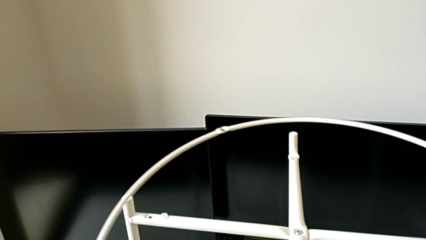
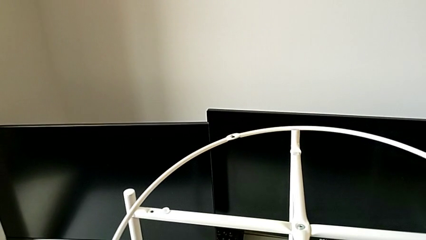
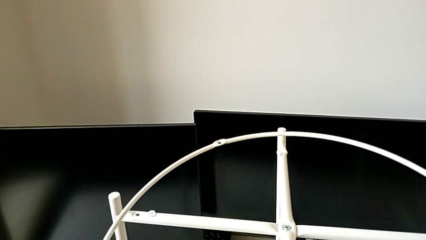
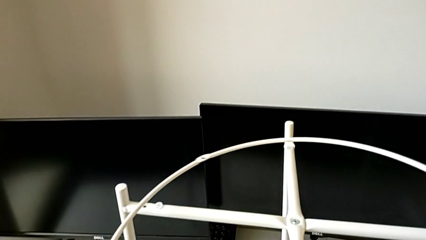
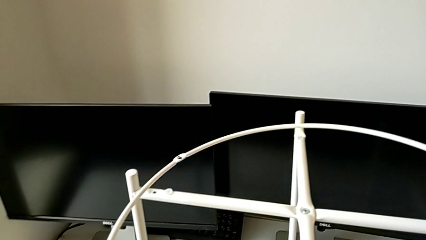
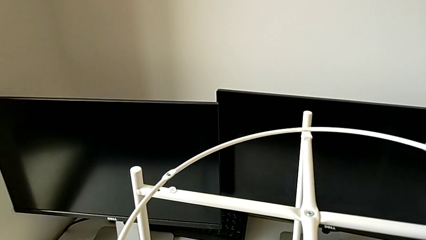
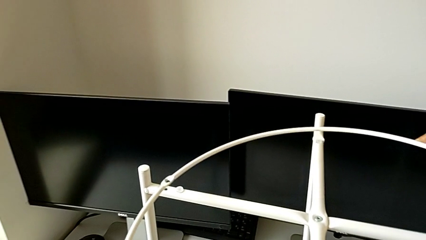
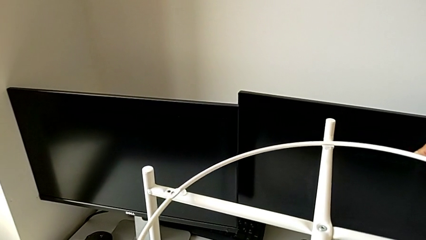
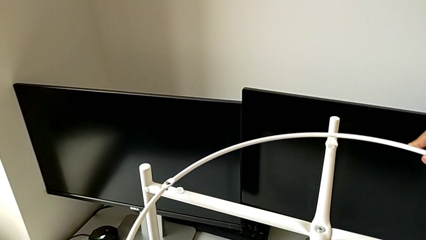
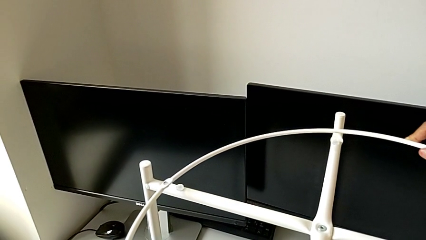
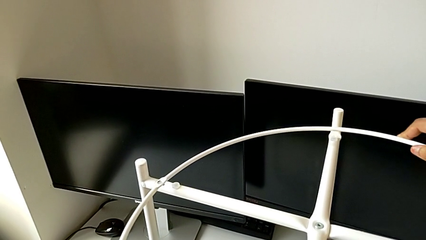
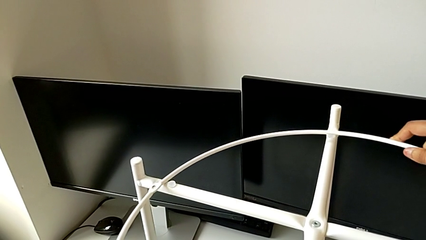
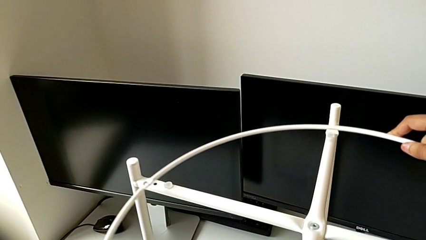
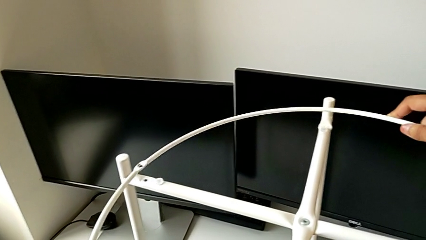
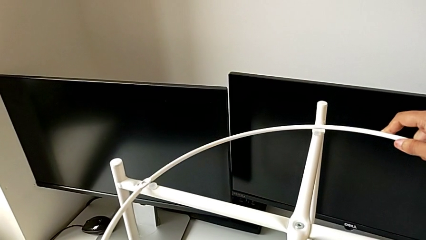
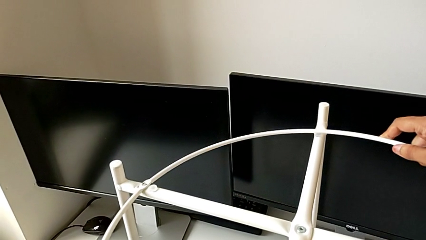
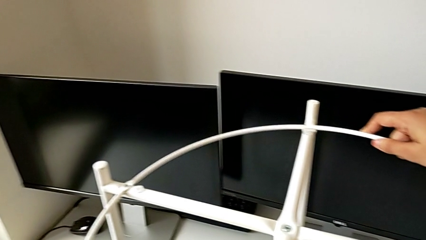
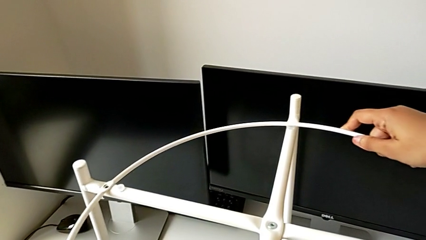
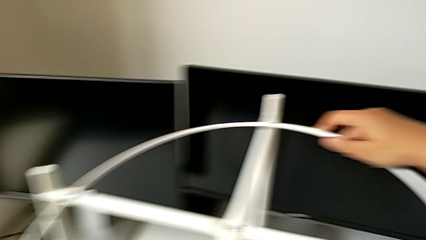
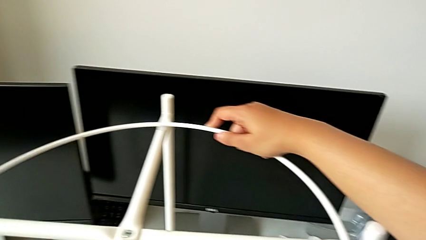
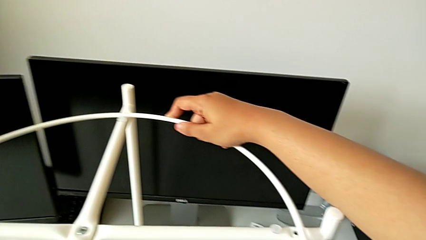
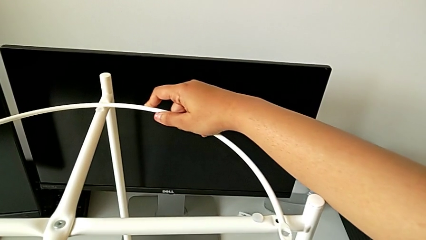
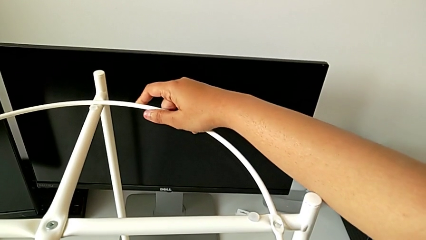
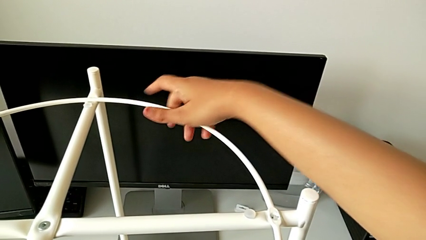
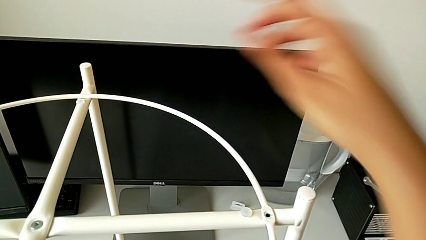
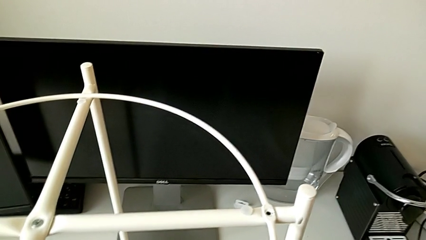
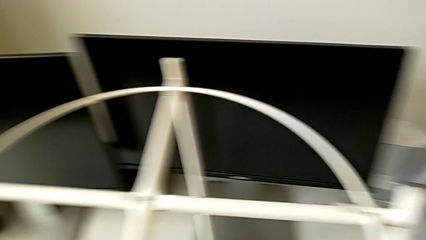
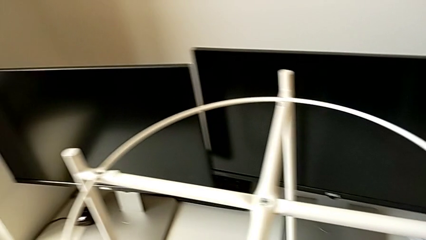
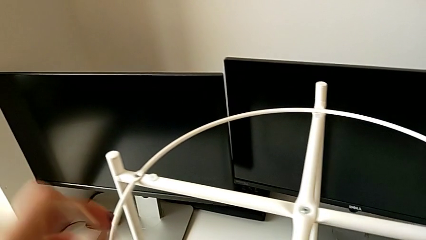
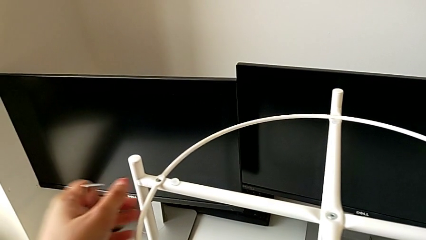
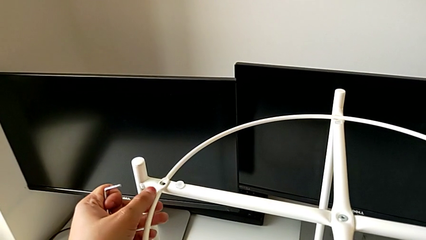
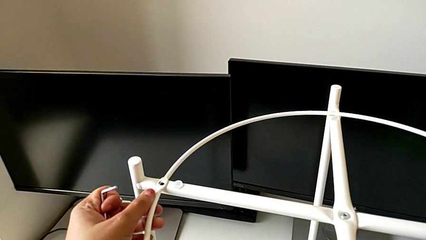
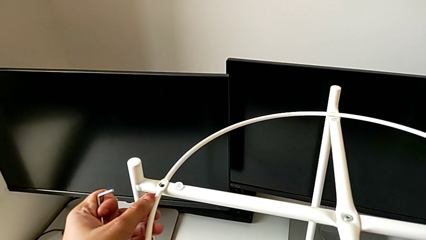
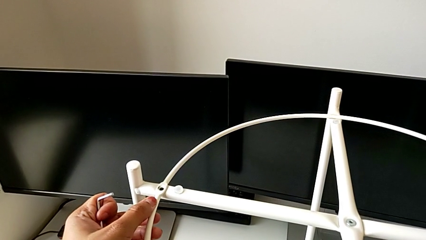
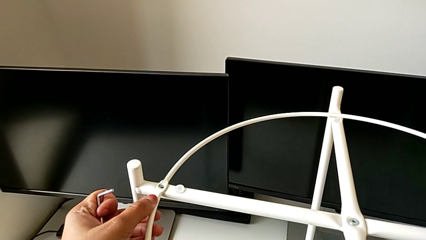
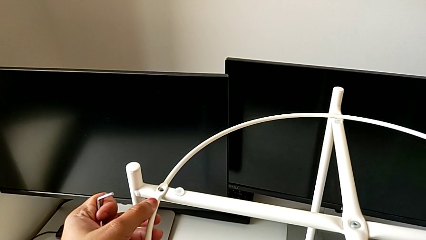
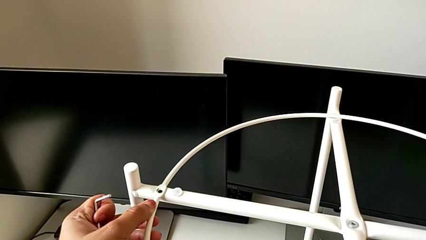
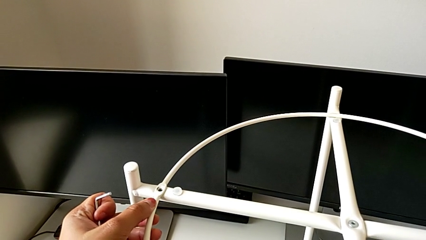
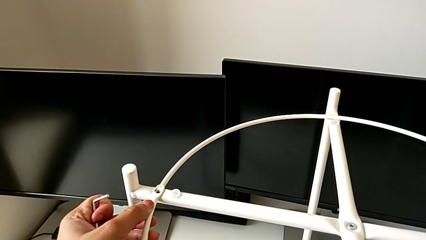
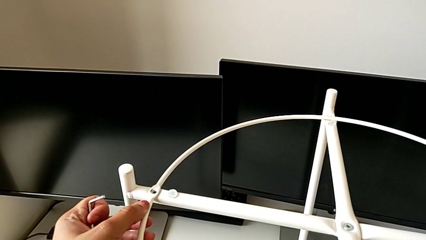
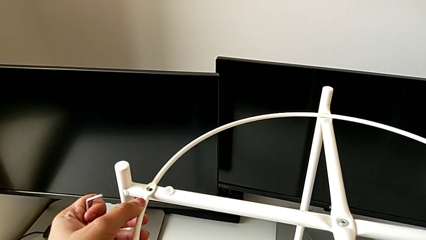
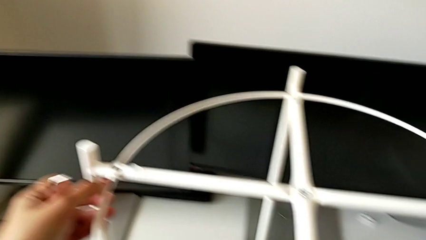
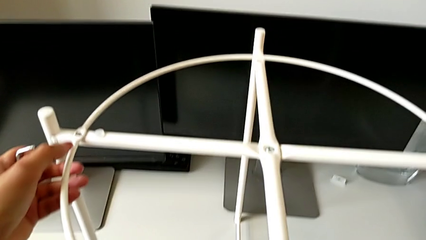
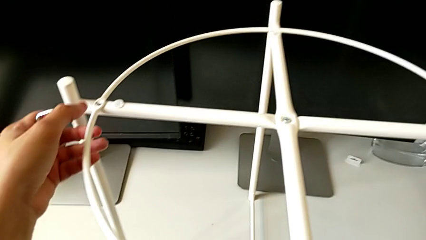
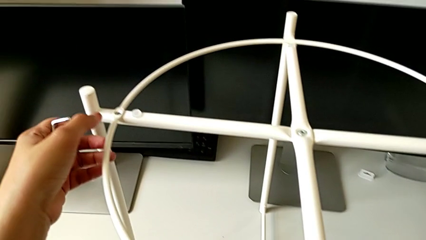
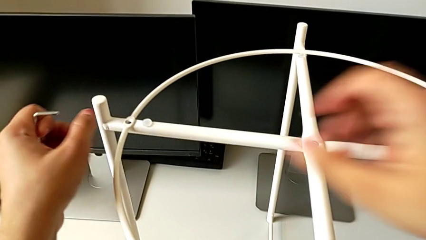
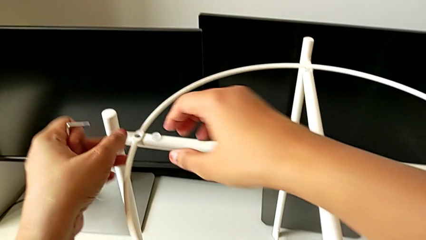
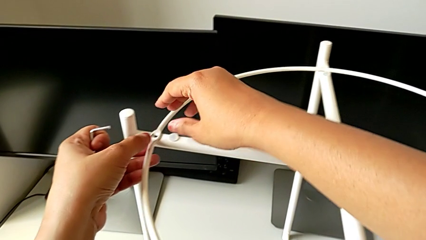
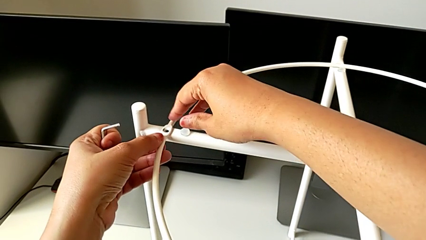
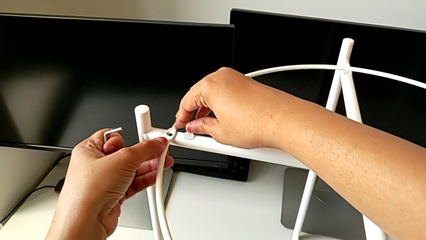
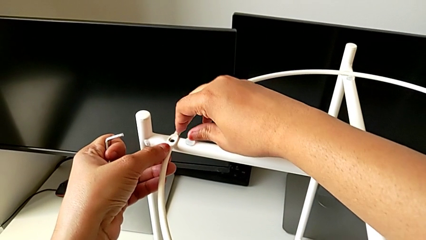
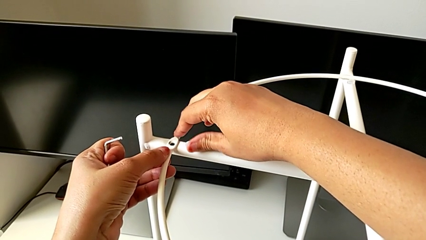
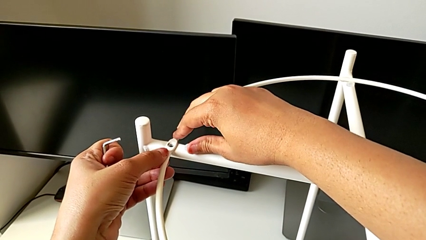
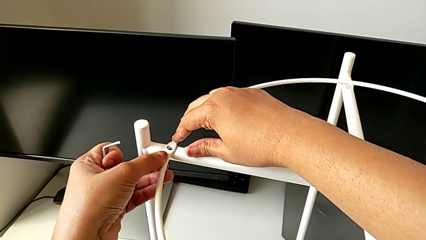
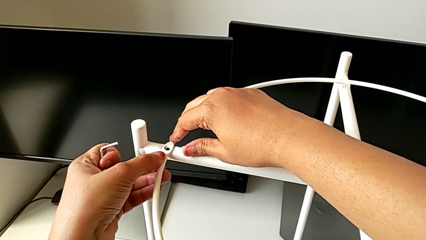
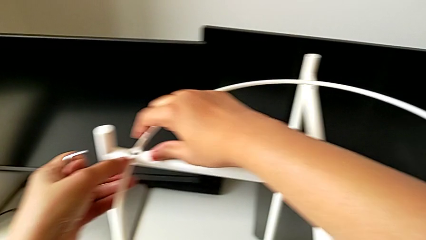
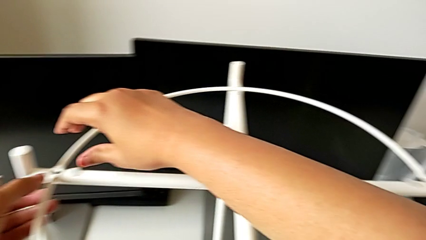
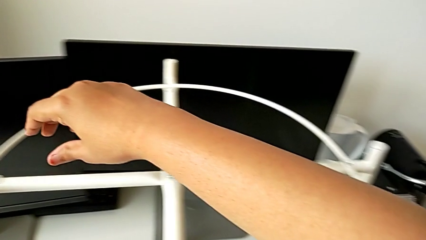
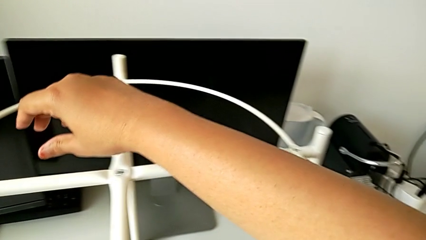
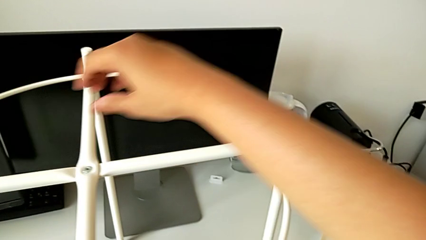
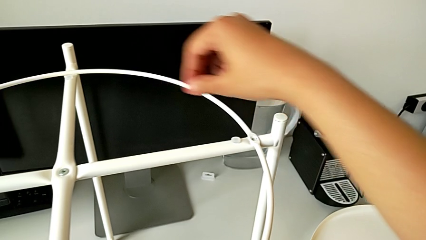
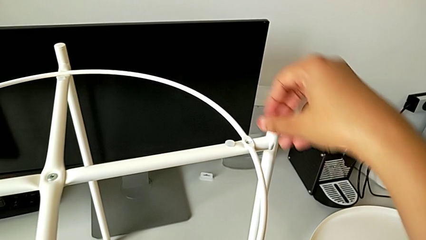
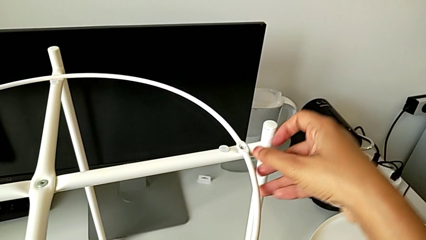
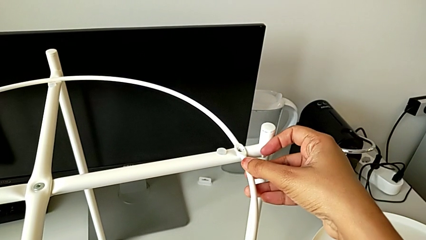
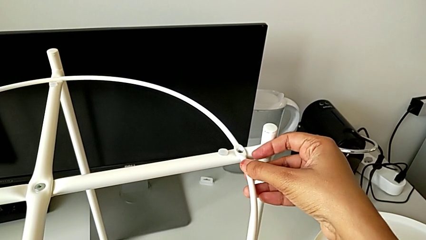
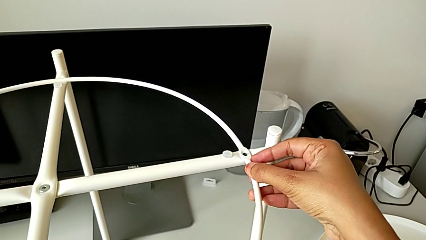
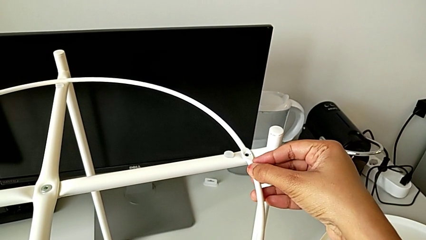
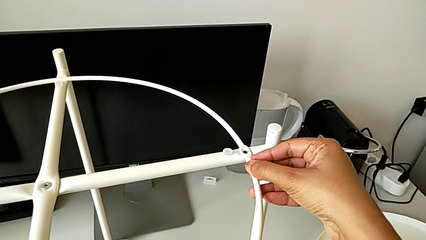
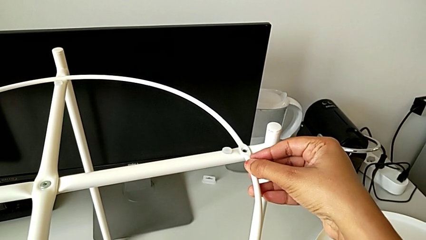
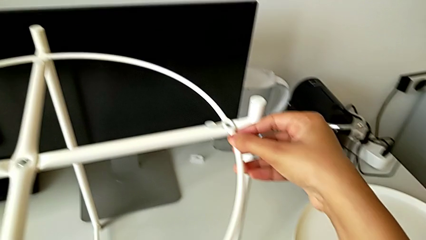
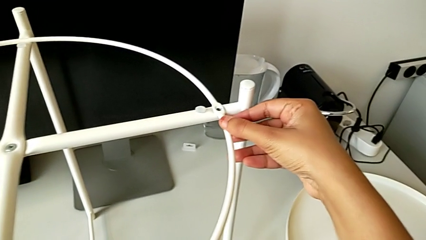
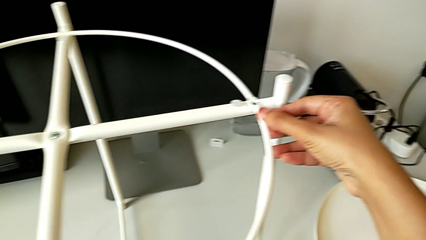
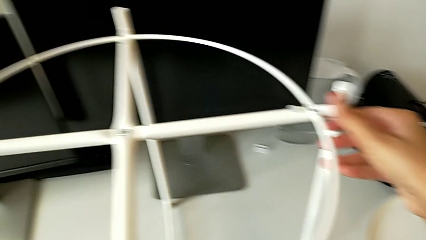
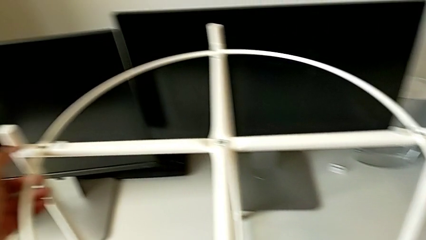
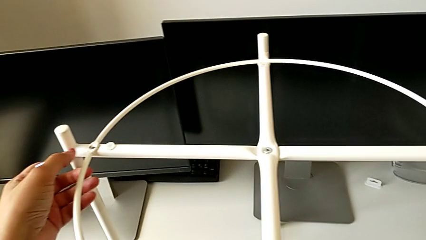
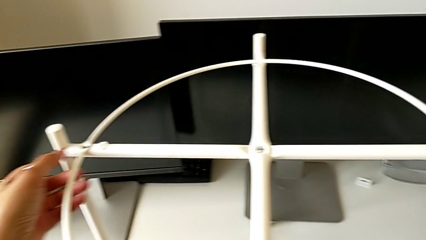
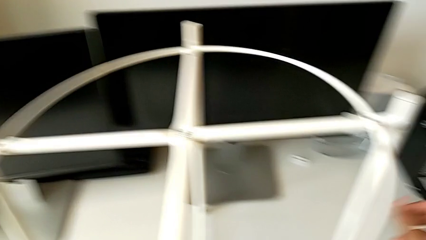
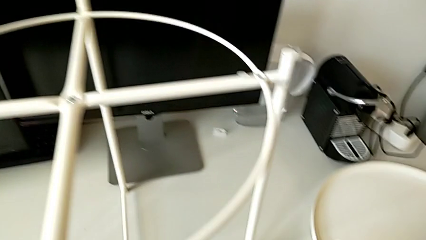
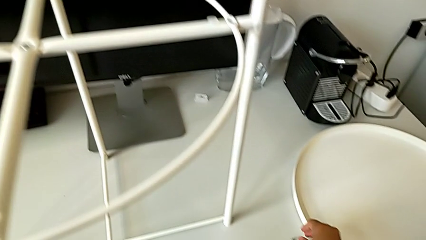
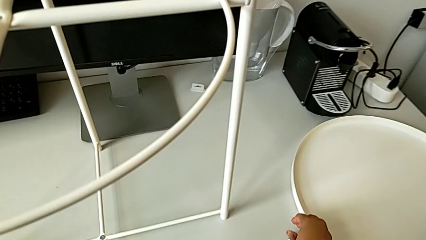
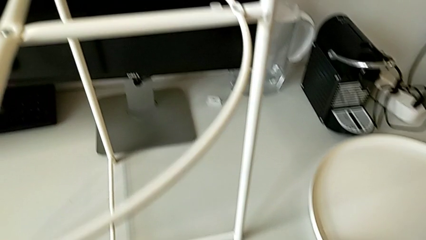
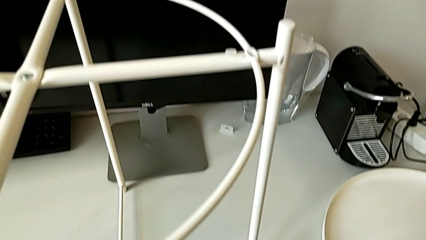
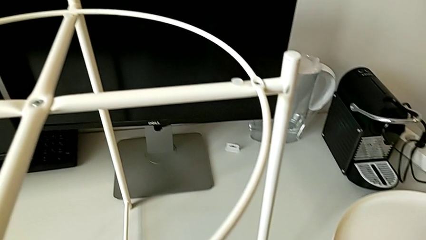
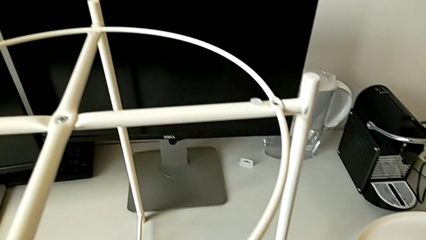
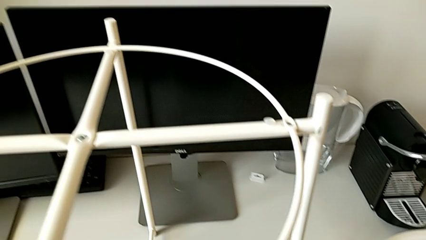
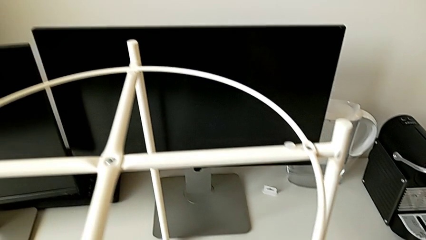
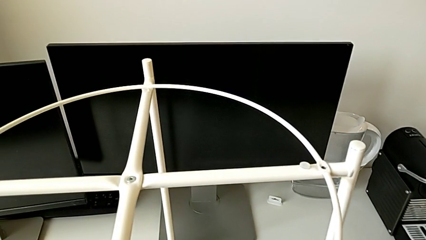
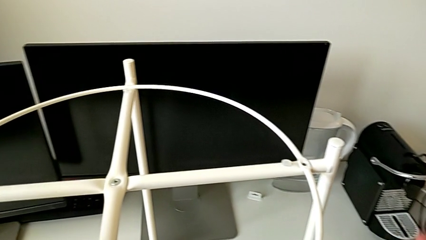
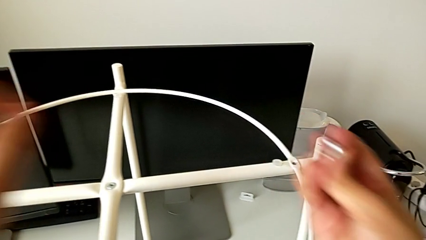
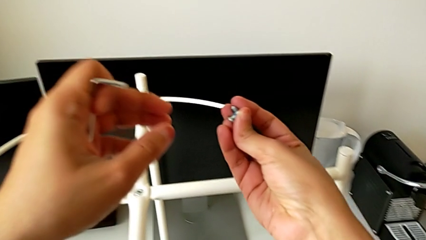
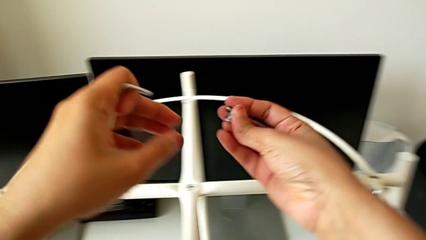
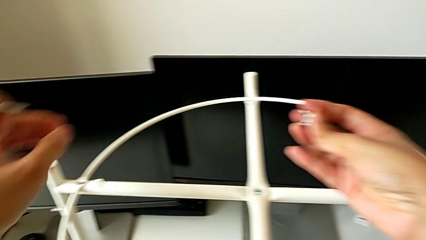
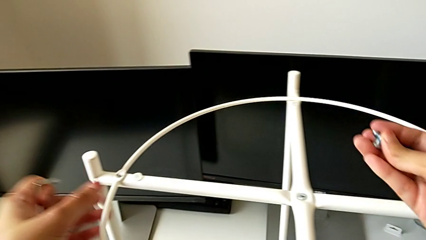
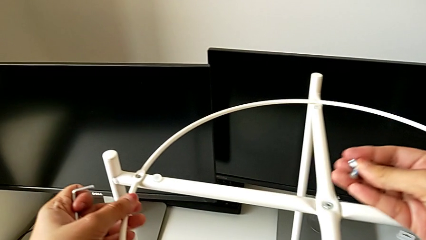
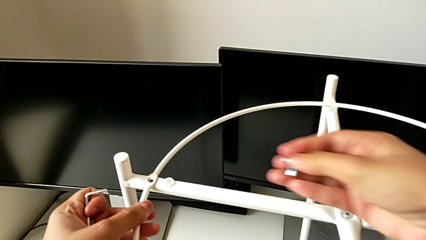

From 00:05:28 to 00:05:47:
The camera wearer is assembling the circle around the legs. They align the circle four times, grab the hex socket head and lift it.
